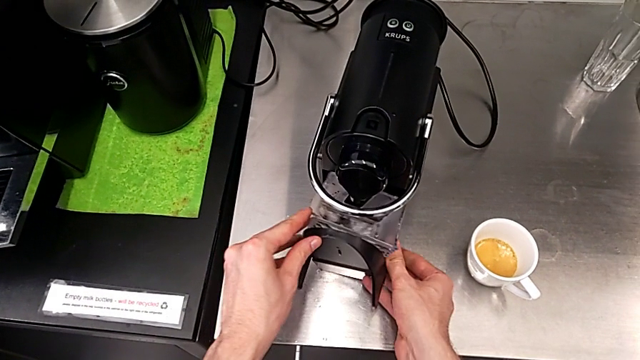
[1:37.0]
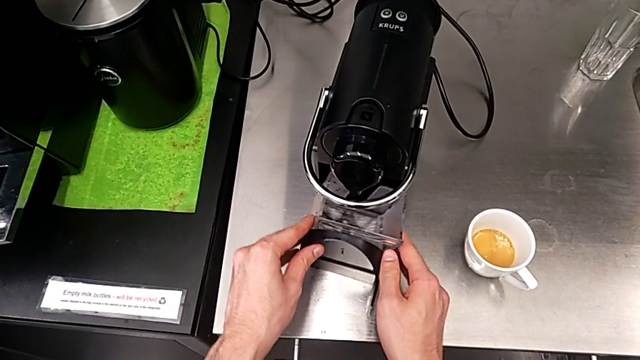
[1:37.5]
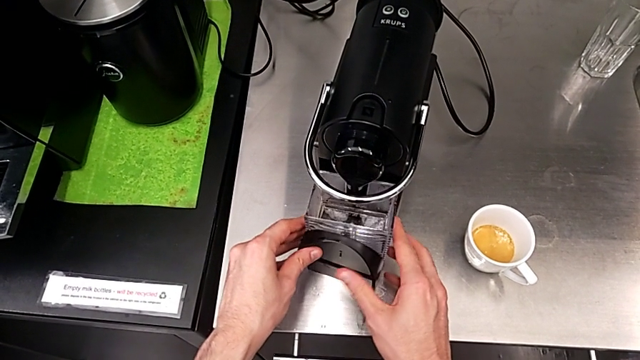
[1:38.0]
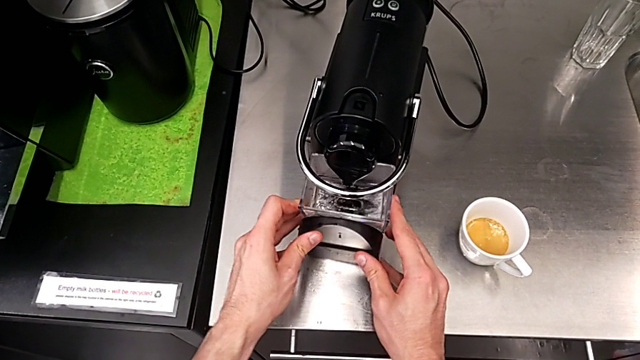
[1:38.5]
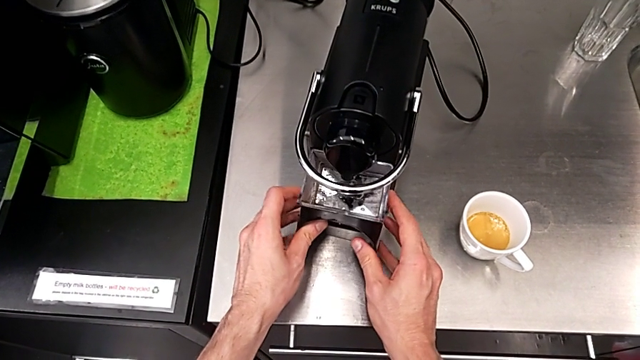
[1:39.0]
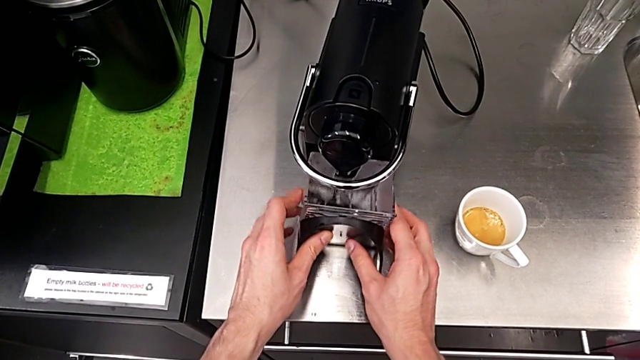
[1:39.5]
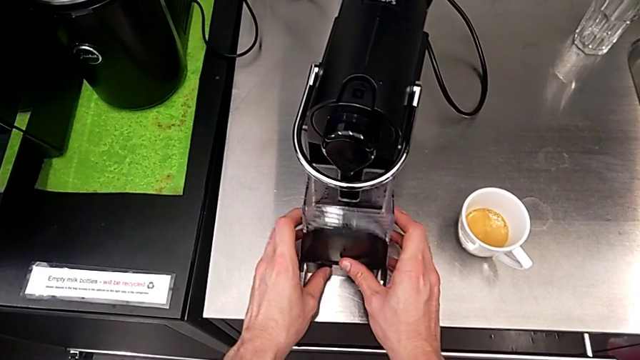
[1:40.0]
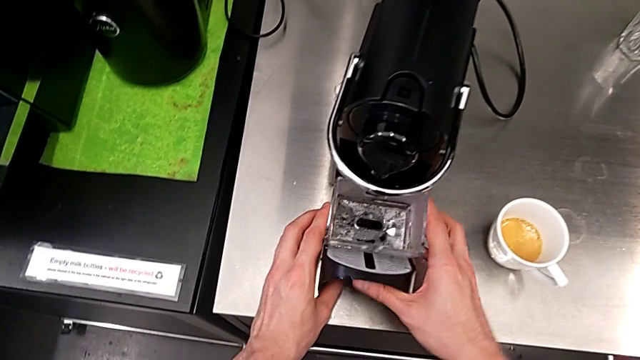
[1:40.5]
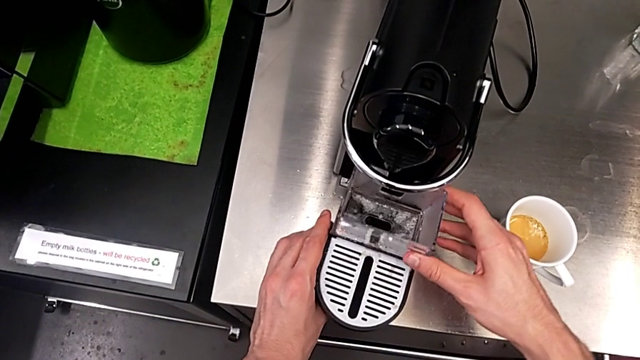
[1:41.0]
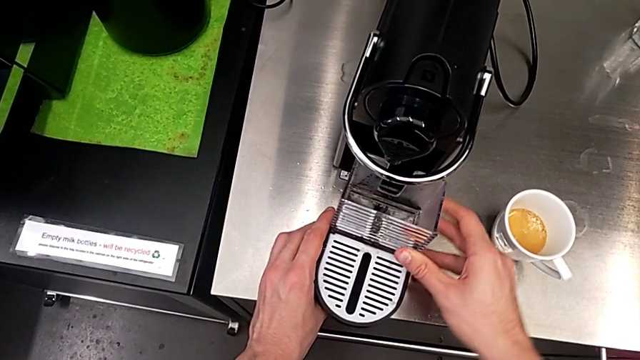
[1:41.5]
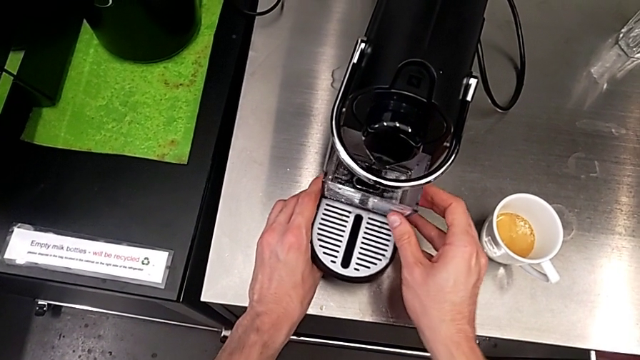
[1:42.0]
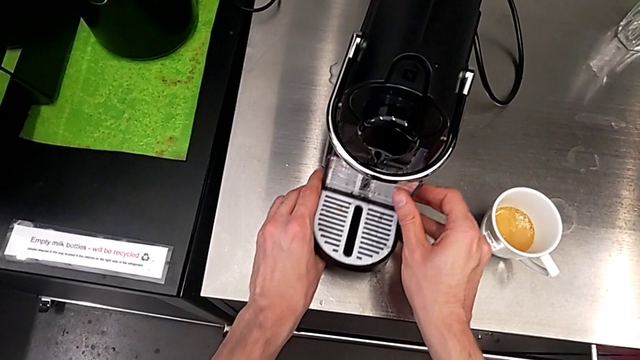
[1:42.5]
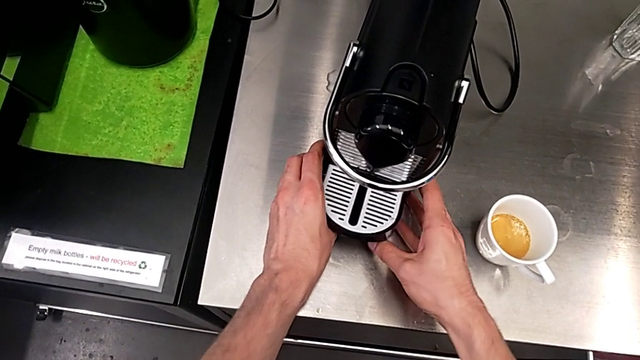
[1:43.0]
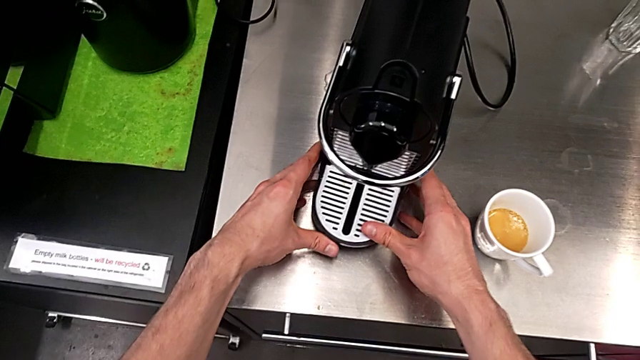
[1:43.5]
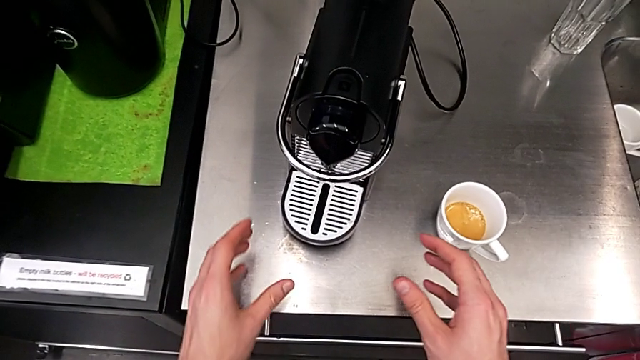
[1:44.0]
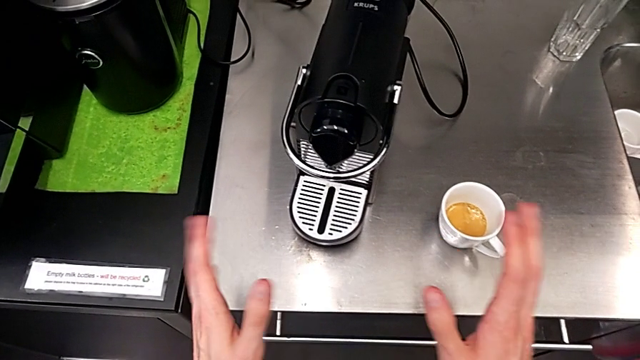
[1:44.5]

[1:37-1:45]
The camera wearer is emptying the capsule container into the garbage bin. They place the capsule container, align it and insert it.

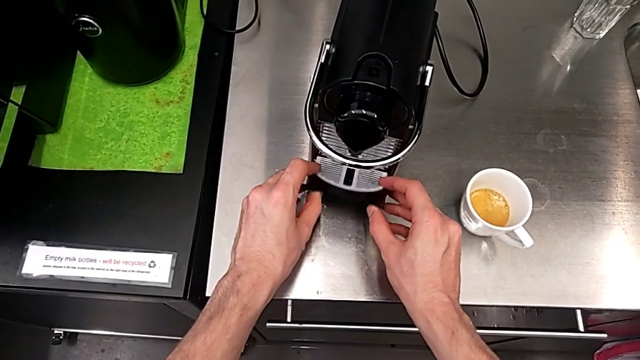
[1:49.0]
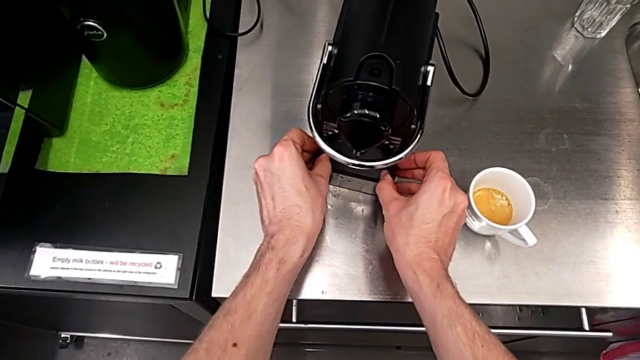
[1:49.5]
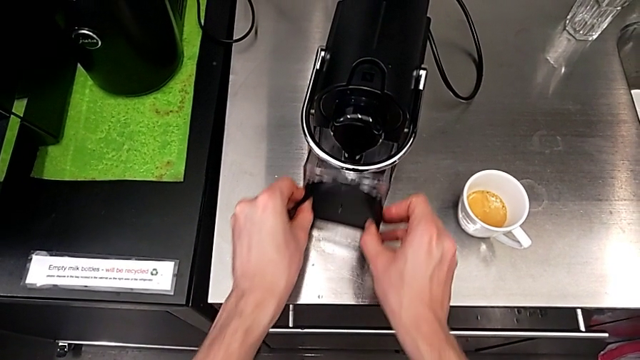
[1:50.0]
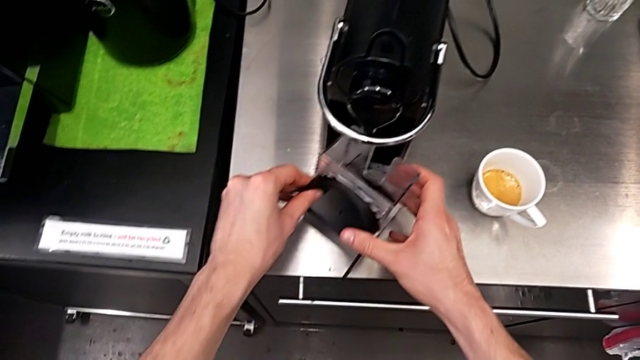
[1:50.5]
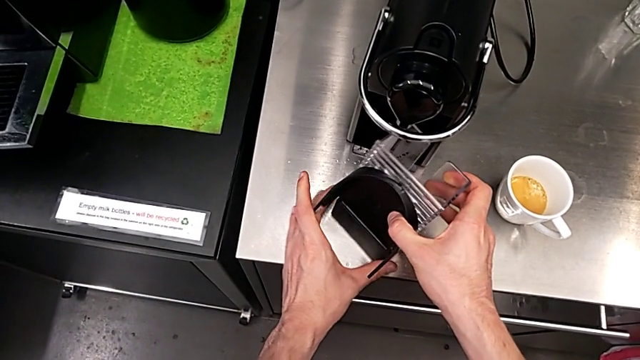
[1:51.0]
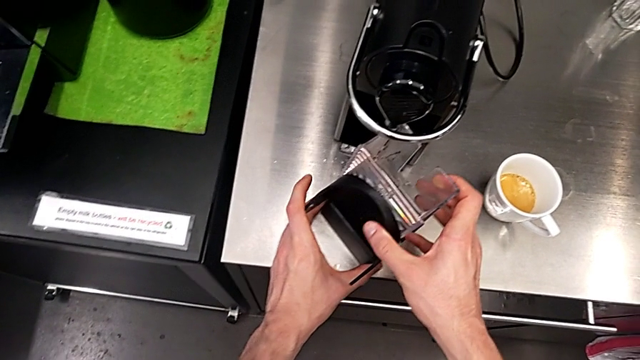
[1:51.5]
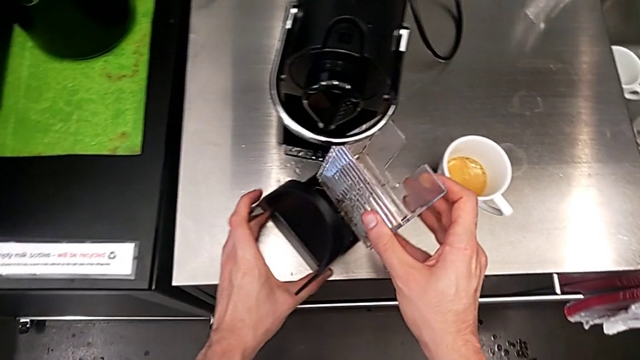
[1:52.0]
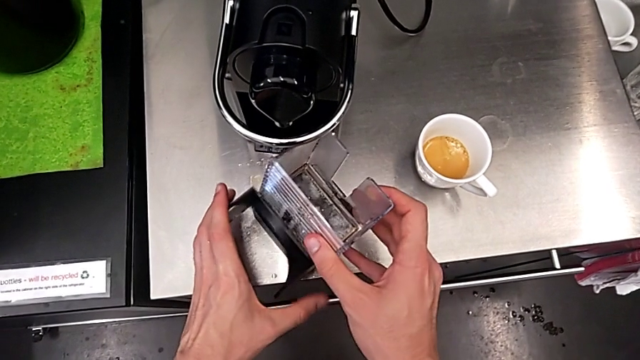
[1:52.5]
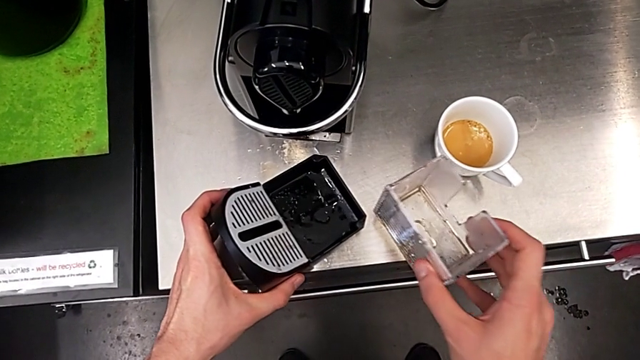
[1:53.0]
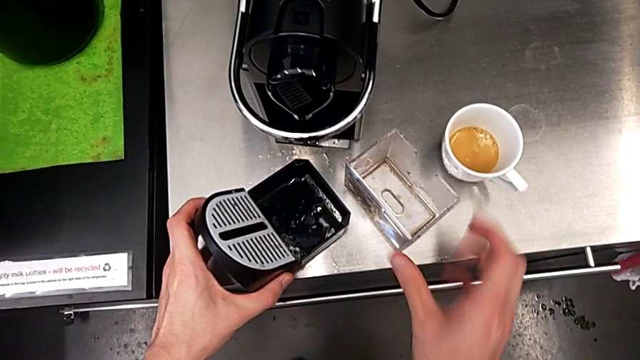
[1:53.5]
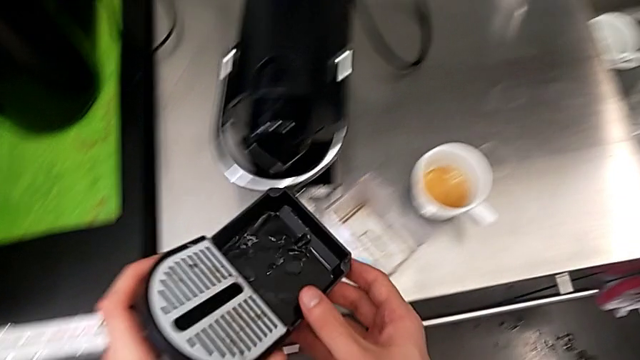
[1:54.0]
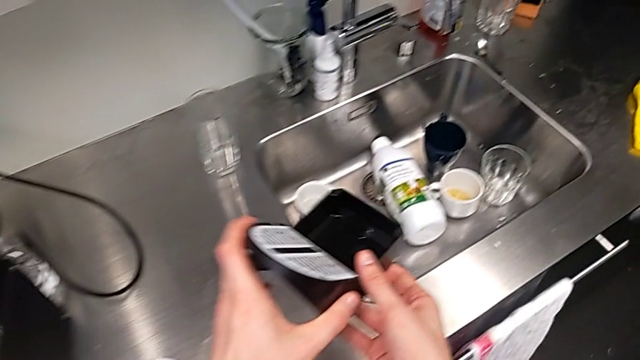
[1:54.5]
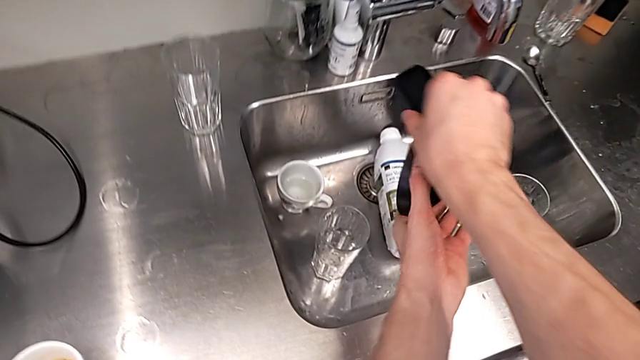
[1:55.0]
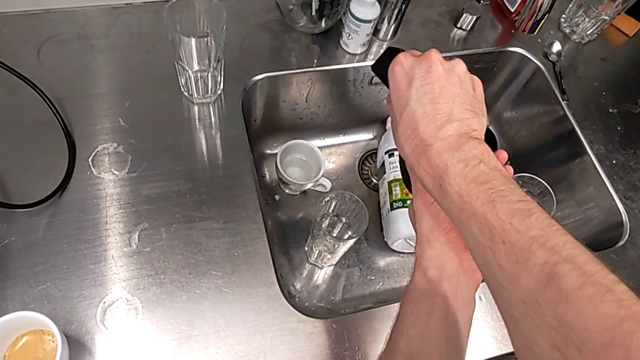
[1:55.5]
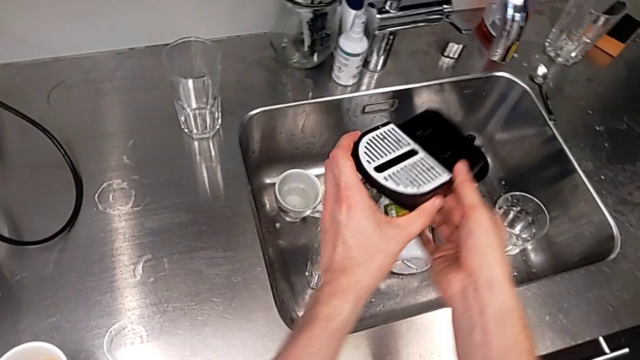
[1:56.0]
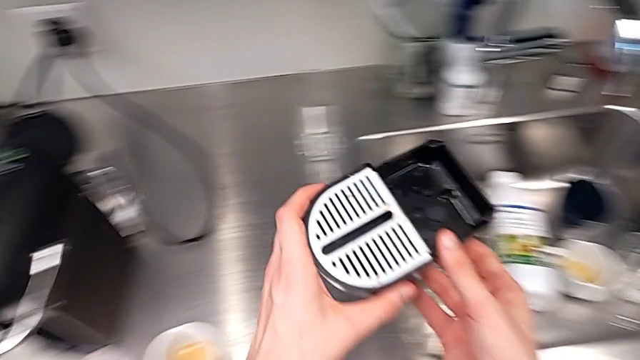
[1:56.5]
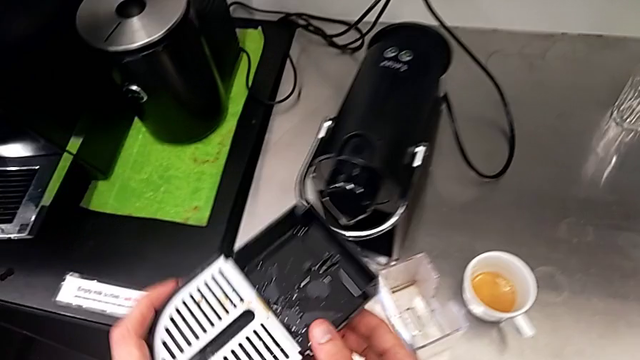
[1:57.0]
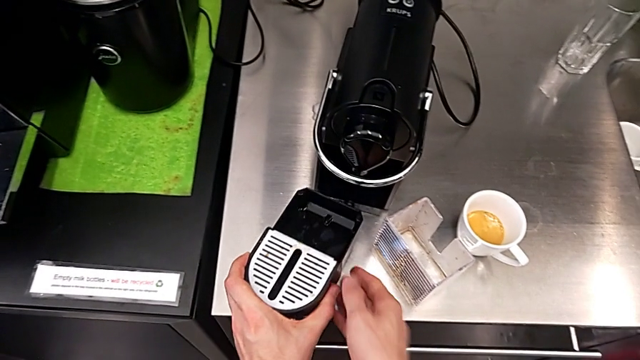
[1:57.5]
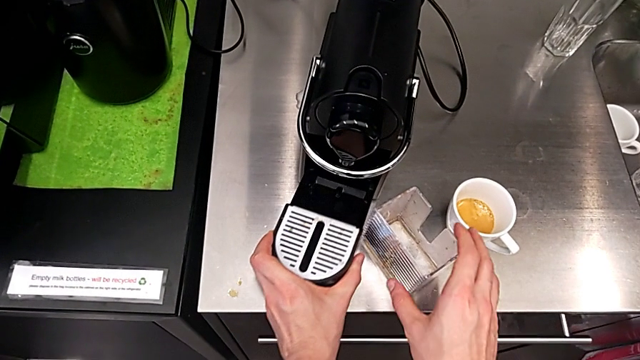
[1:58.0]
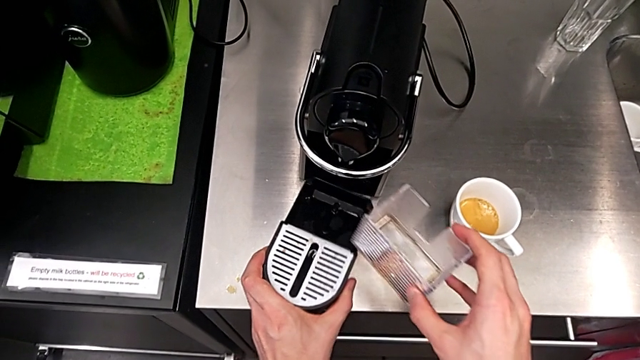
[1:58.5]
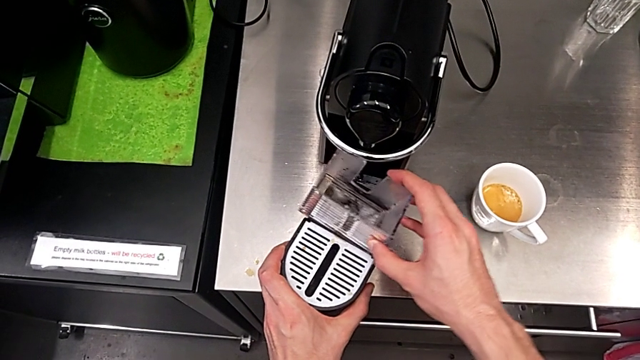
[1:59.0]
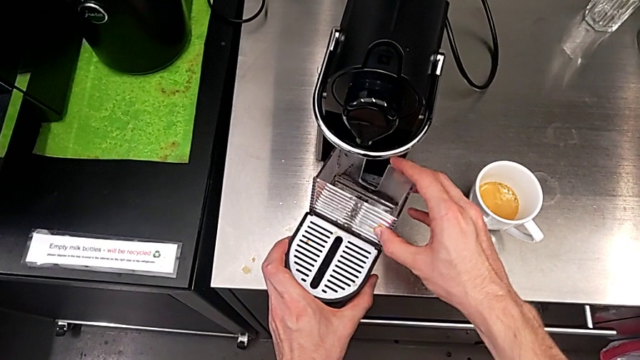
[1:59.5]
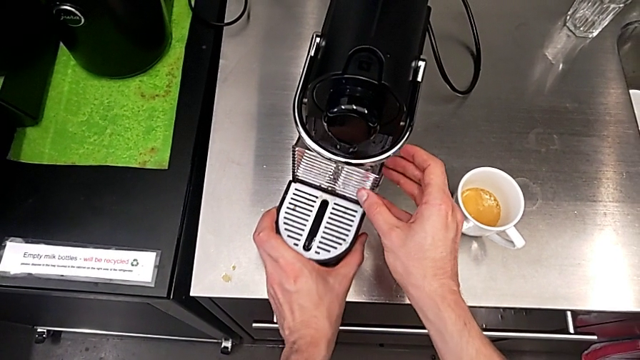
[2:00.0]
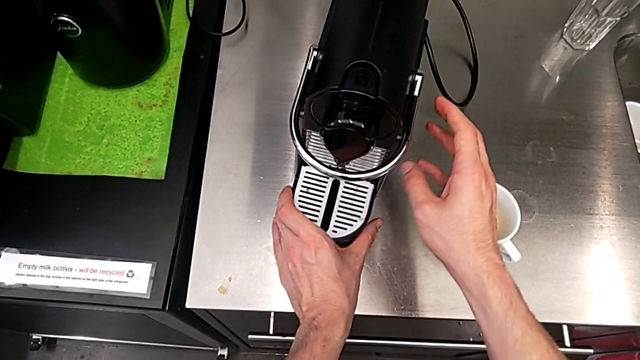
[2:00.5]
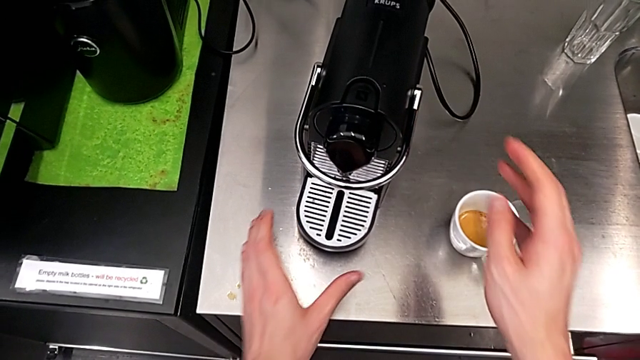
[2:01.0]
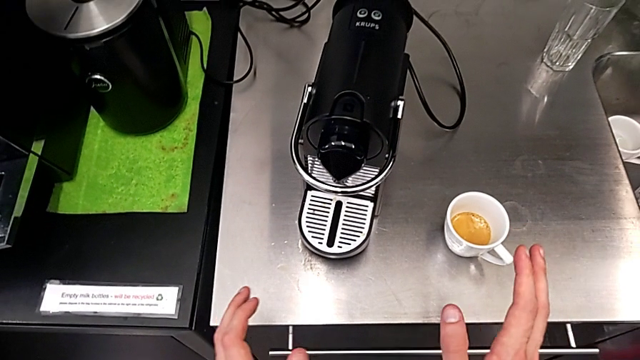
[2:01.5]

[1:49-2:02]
The camera wearer empties the drip tray. They withdraw the capsule container, disassemble it and place it. They grab the drip tray, pour it and place it. They assemble the capsule container and insert it.
